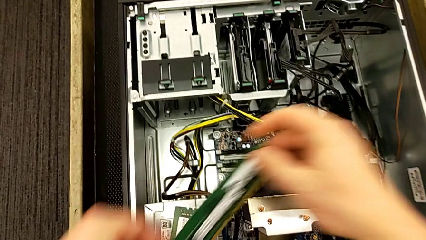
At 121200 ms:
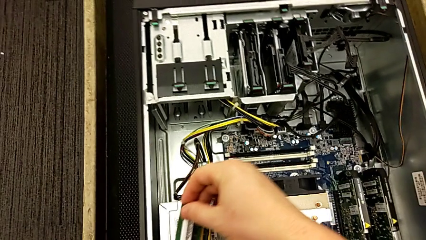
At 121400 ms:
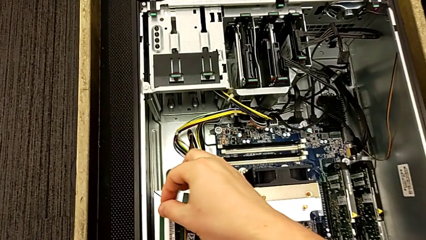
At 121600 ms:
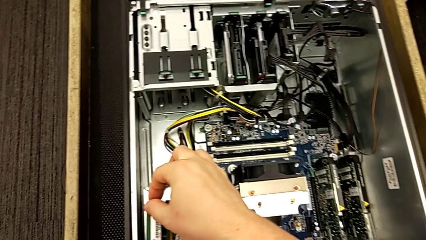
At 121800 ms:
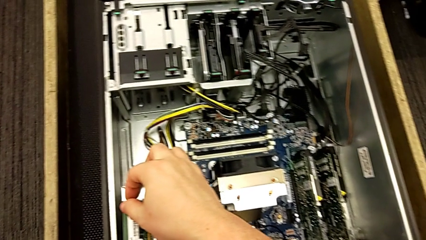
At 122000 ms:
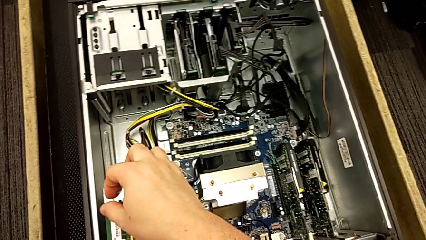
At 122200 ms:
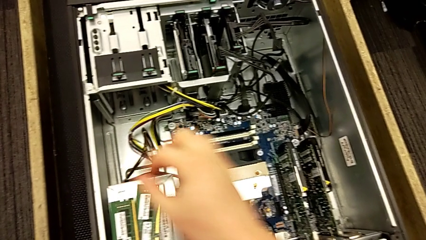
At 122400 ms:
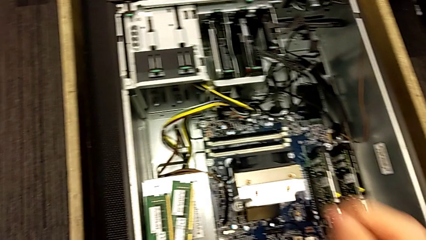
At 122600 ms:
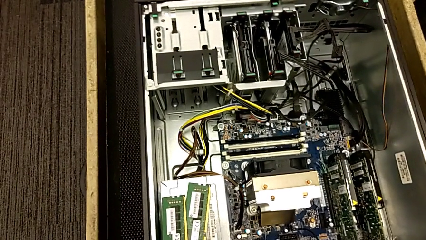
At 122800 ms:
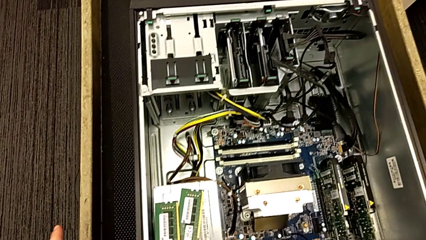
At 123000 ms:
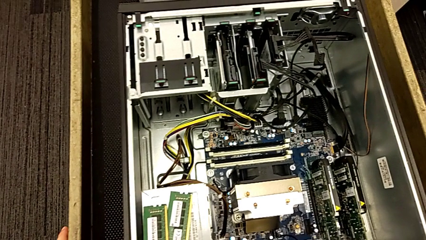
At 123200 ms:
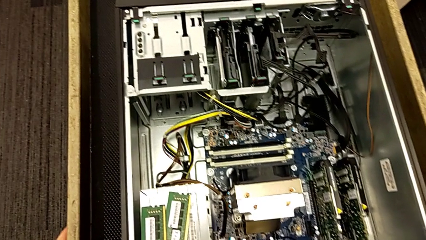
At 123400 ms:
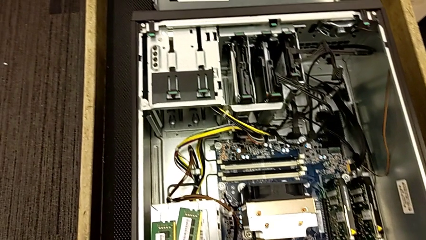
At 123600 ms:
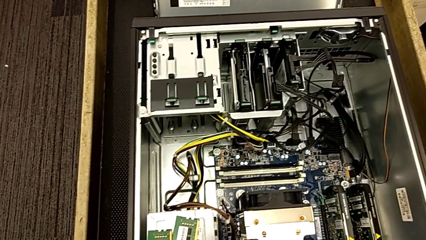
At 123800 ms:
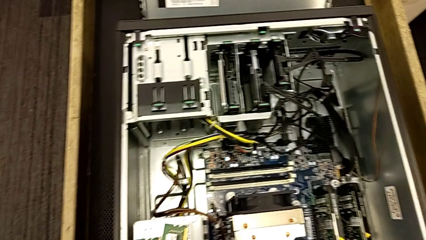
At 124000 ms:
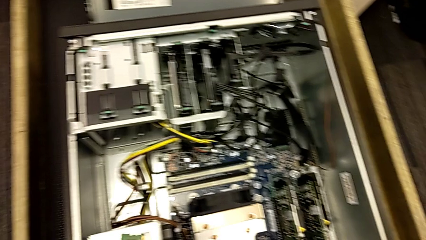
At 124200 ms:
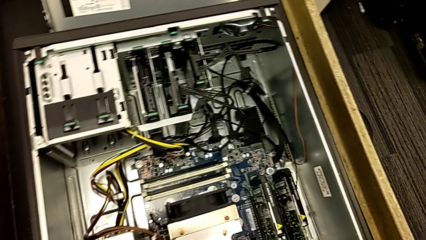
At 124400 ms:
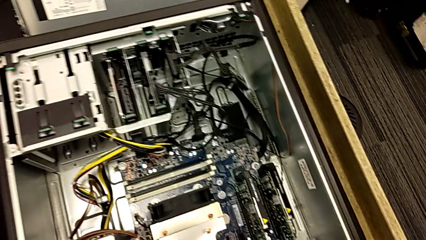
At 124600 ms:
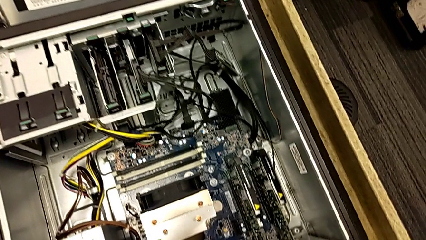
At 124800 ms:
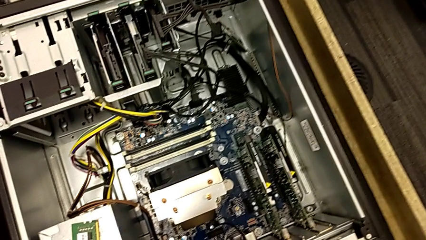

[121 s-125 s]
The camera wearer is removing the RAM cards from their slots. They place the RAM and wrongly inspect the furniture.

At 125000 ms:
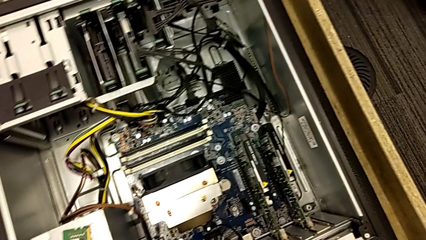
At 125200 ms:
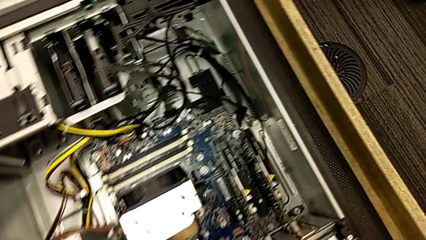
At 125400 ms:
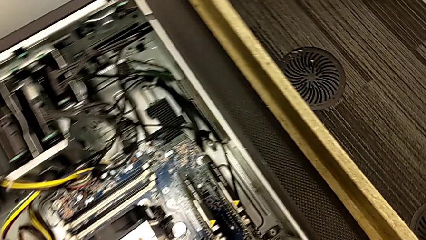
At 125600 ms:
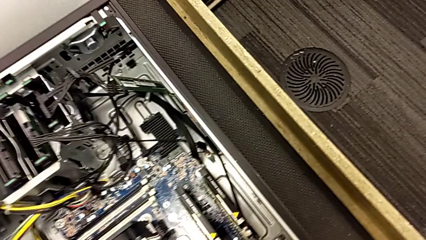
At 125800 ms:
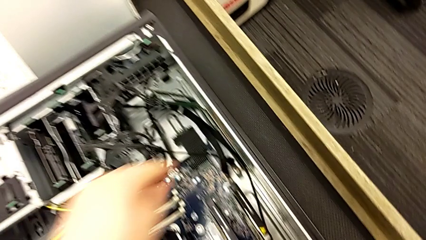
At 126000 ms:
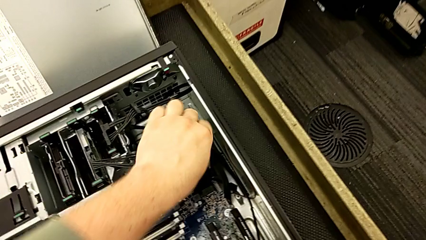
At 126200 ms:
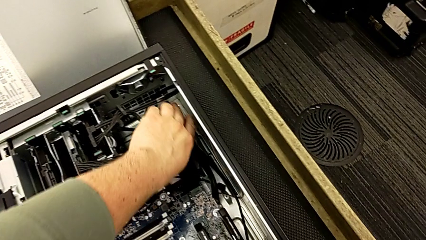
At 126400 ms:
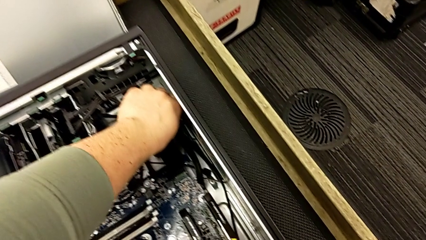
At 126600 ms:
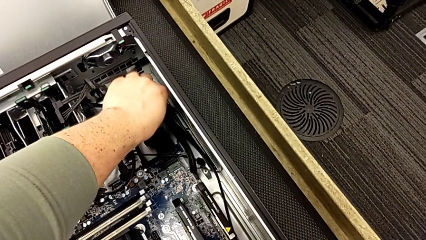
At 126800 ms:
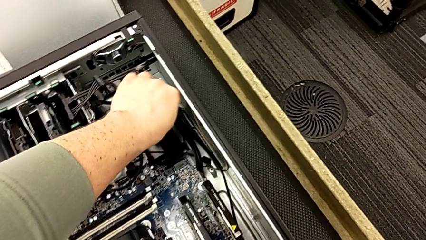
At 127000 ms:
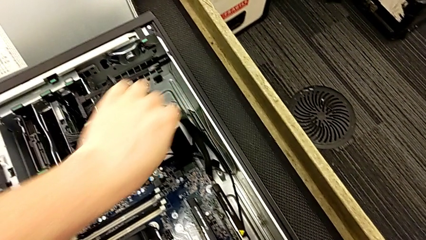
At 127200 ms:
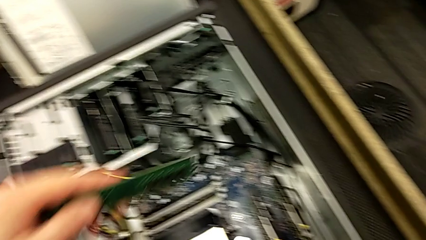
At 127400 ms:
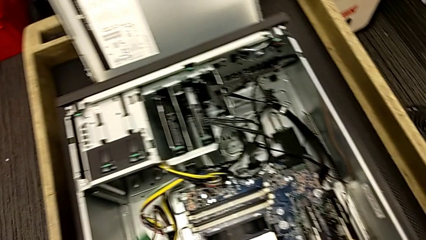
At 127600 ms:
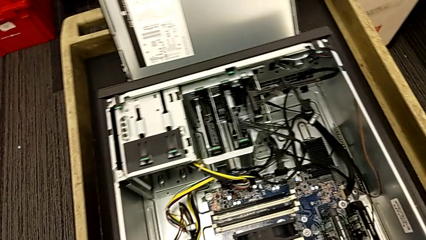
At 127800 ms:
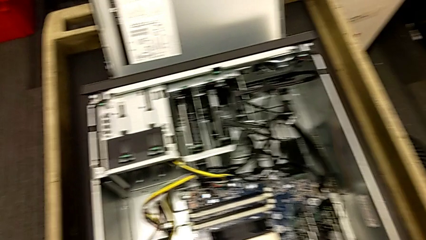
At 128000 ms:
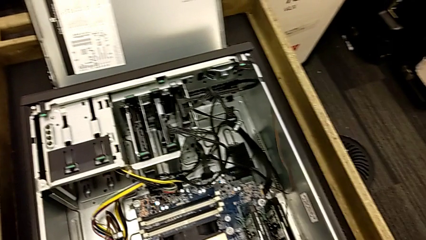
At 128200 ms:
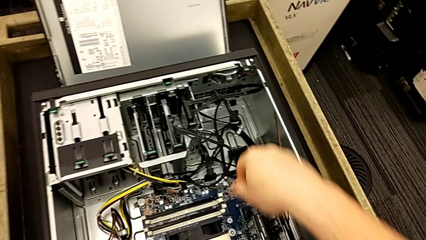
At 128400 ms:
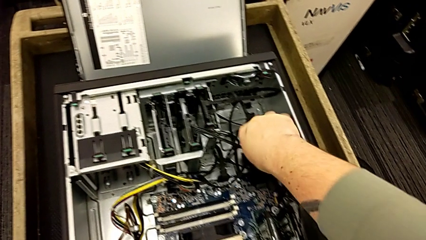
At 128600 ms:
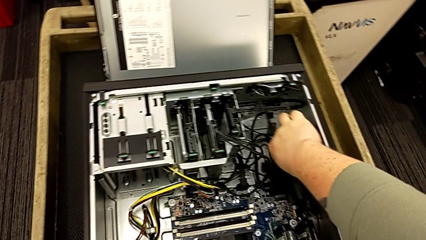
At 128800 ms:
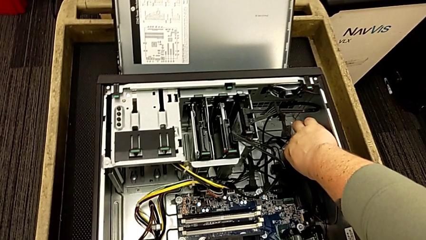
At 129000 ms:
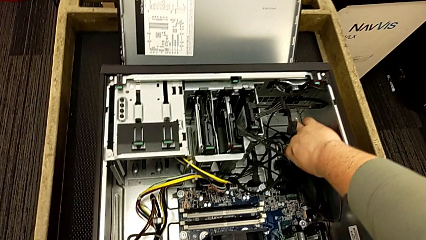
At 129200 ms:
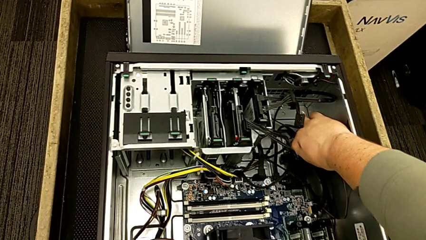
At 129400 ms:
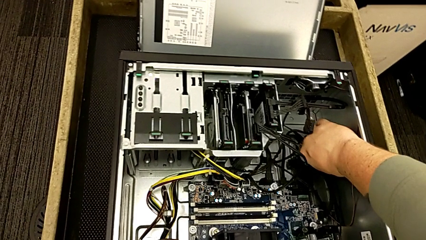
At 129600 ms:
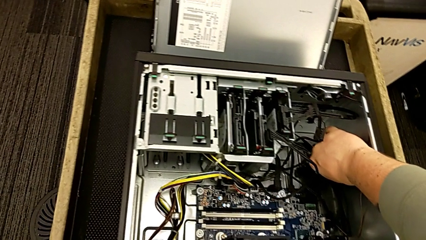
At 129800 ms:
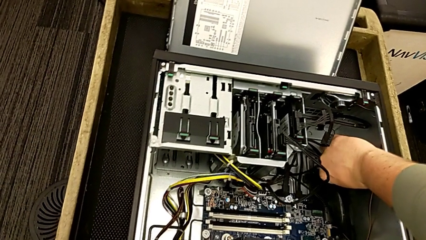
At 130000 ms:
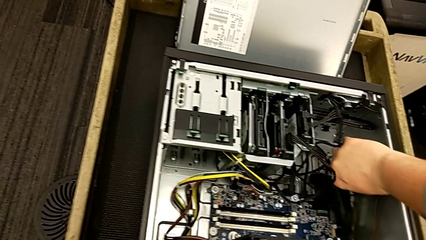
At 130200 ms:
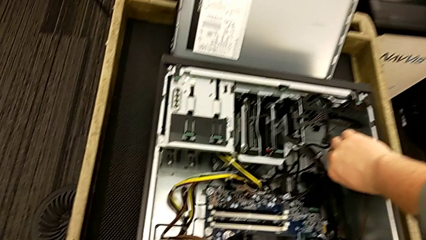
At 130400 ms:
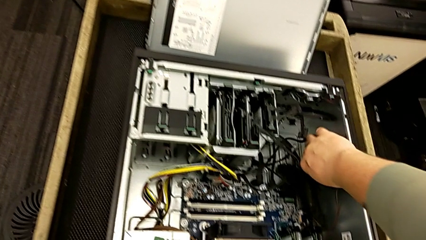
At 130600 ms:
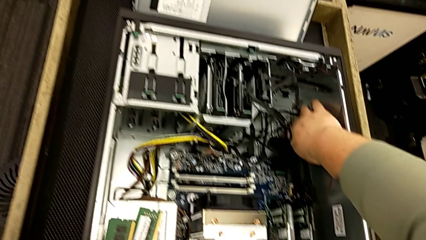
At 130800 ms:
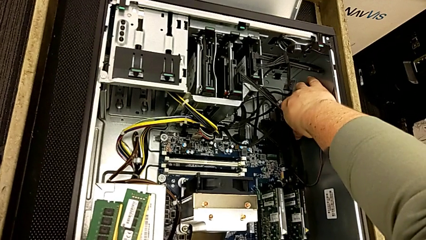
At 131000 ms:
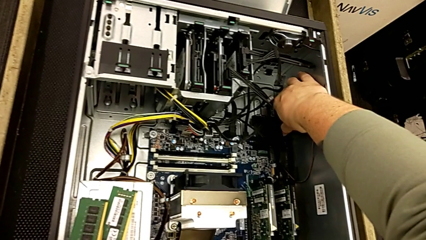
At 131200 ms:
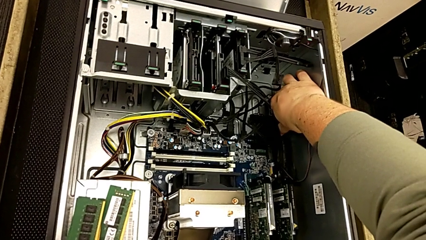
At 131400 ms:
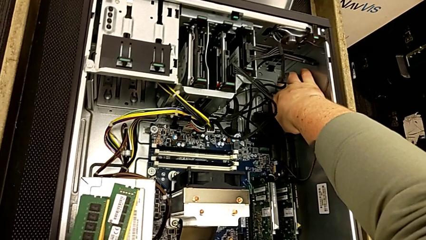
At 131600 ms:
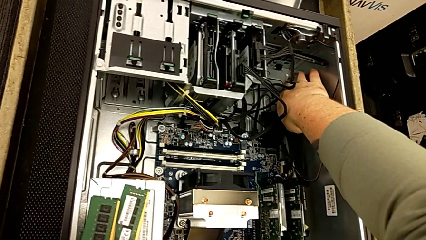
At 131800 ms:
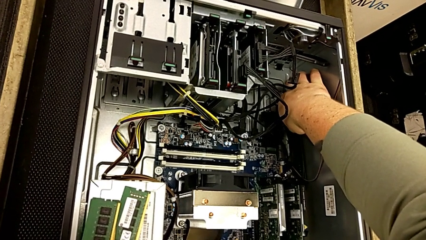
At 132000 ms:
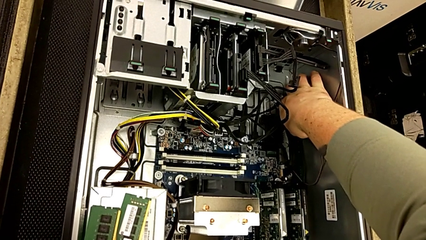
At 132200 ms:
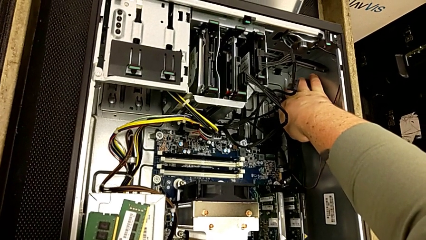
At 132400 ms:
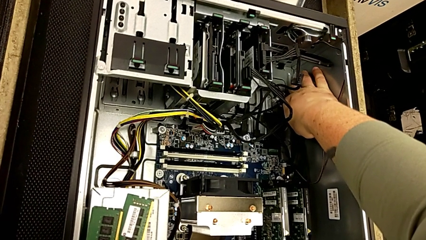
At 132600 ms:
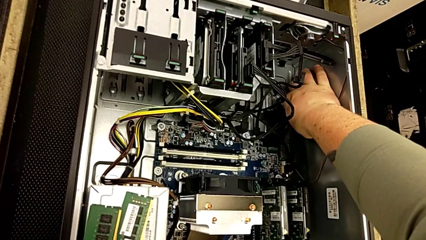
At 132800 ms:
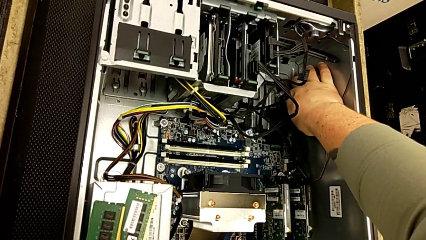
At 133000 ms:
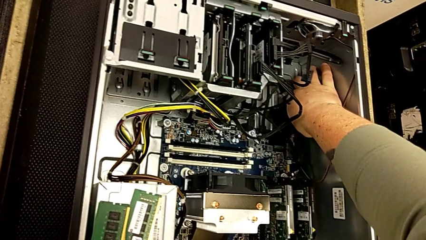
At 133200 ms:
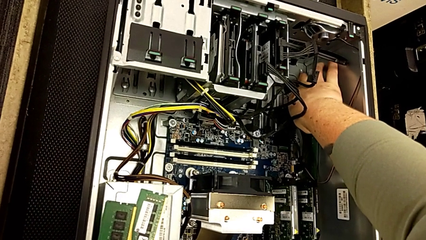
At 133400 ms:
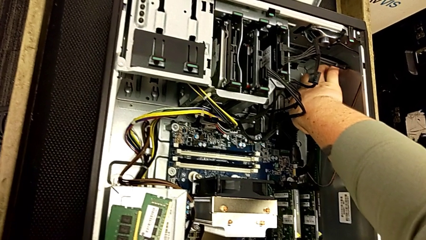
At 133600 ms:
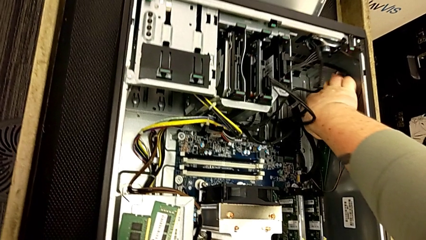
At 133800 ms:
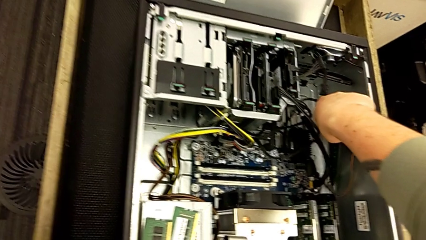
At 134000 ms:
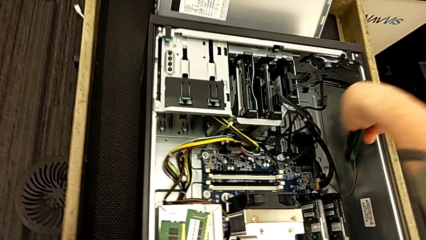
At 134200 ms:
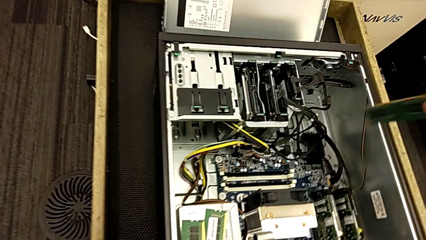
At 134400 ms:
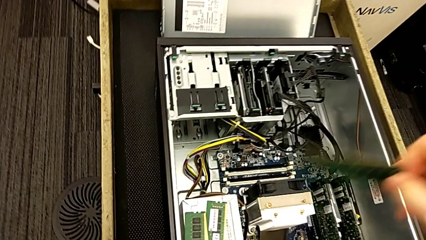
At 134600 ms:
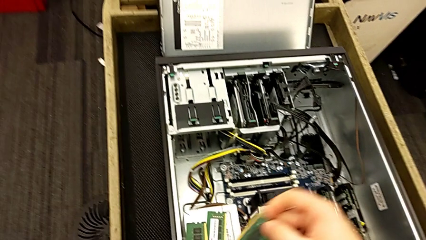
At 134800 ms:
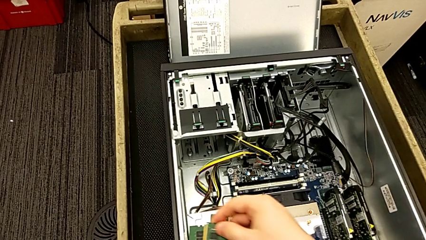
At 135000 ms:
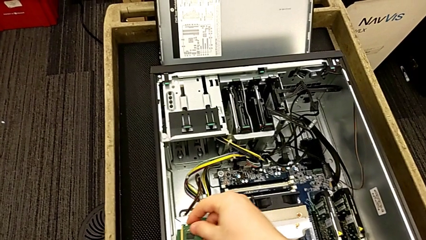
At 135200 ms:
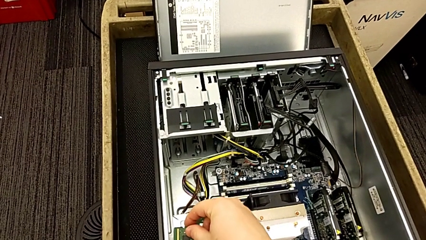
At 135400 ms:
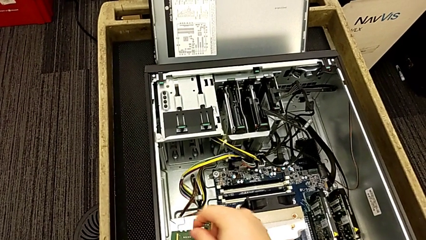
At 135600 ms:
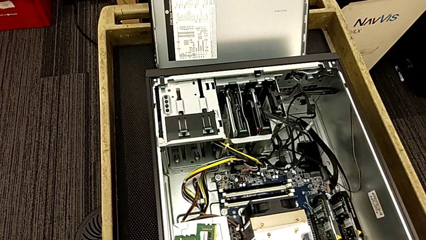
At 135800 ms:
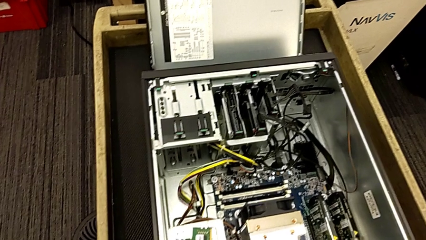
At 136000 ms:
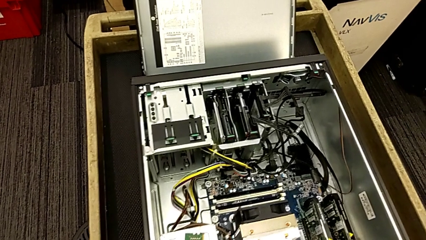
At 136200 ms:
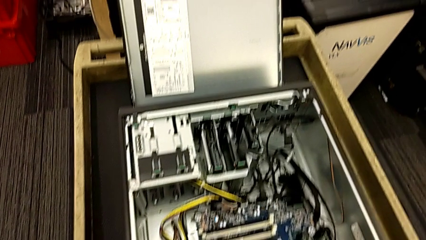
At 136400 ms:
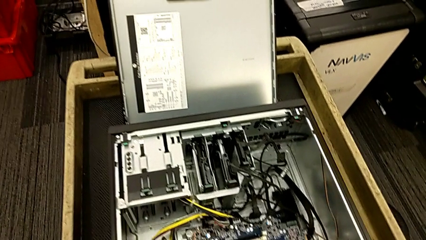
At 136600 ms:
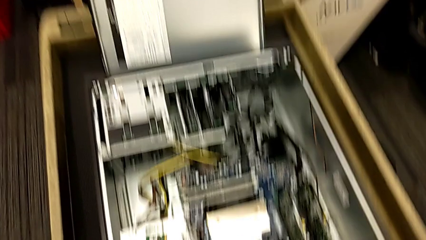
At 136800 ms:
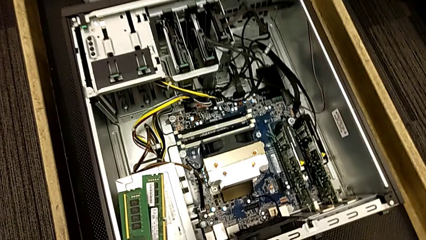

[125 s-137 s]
The camera wearer finds and grabs two more cards. They withdraw the RAM and place it.
